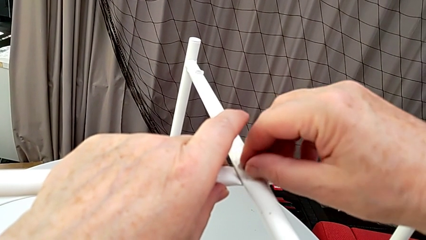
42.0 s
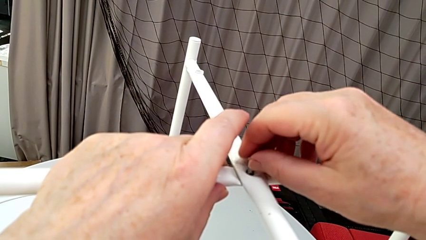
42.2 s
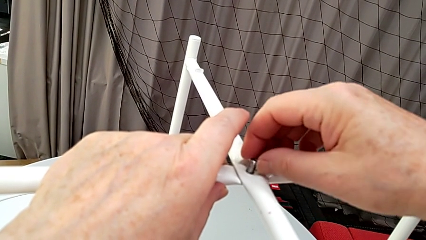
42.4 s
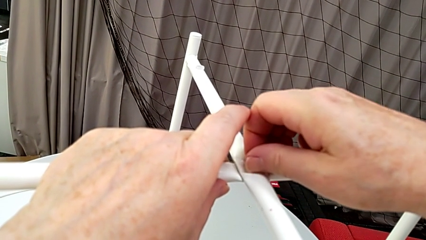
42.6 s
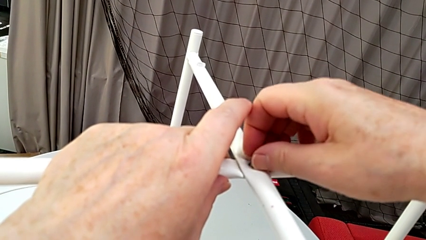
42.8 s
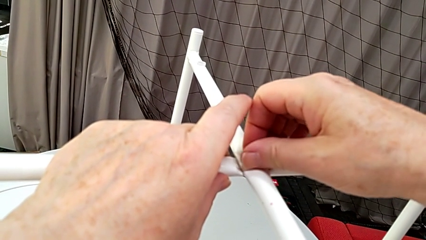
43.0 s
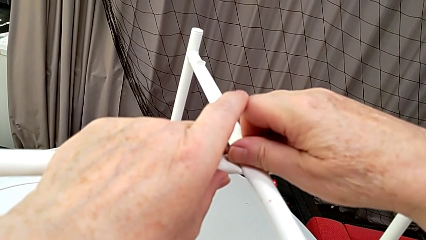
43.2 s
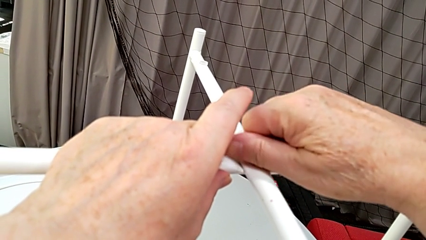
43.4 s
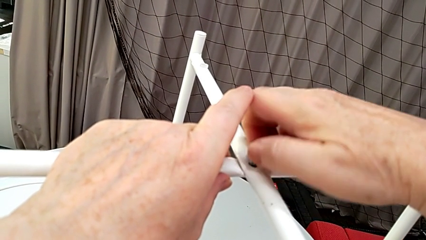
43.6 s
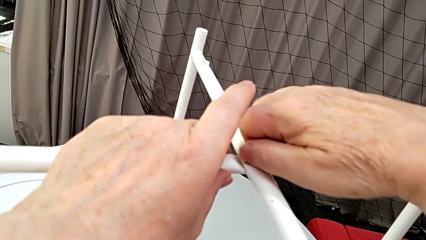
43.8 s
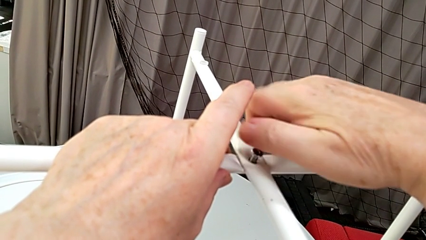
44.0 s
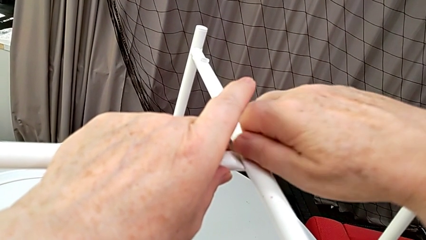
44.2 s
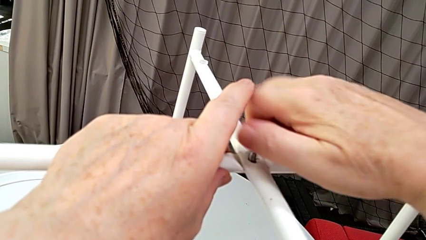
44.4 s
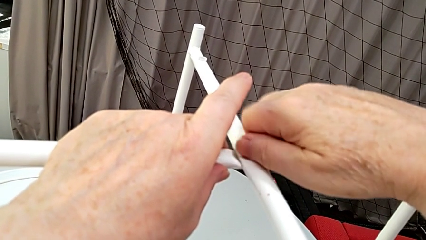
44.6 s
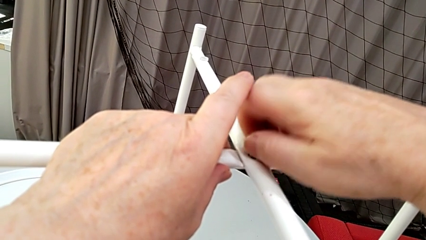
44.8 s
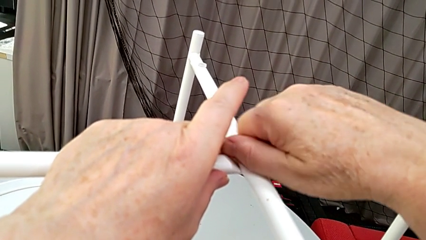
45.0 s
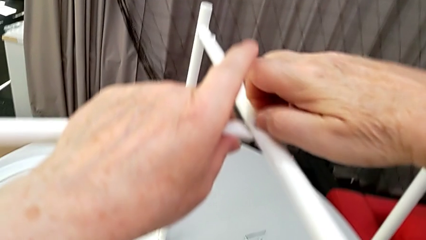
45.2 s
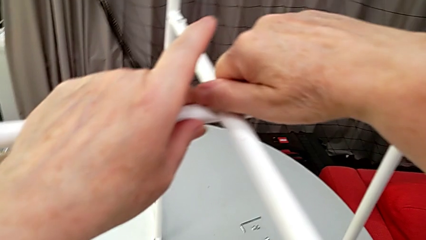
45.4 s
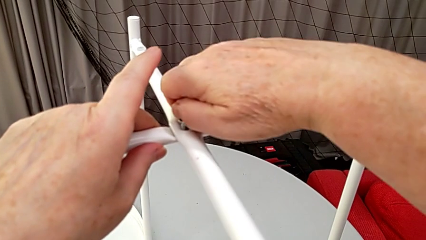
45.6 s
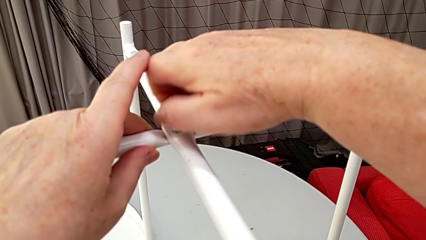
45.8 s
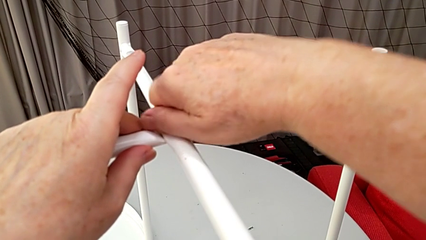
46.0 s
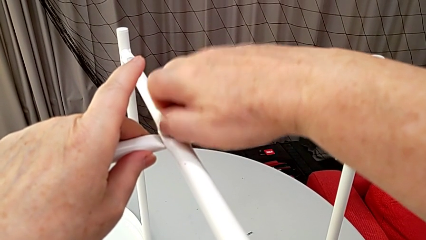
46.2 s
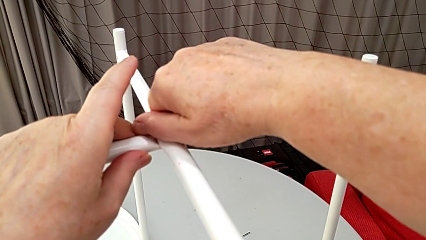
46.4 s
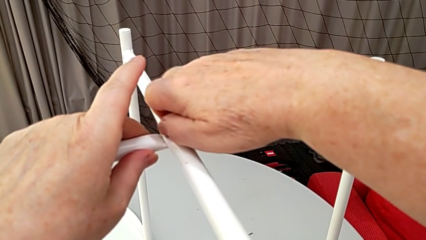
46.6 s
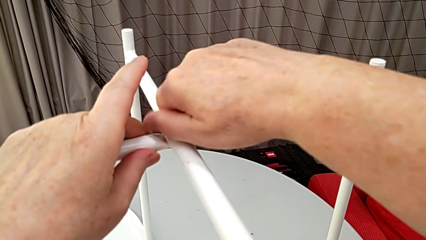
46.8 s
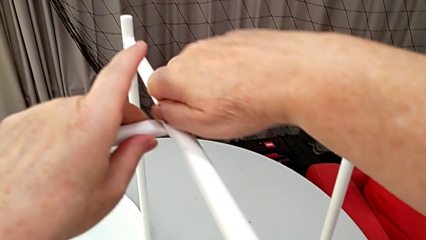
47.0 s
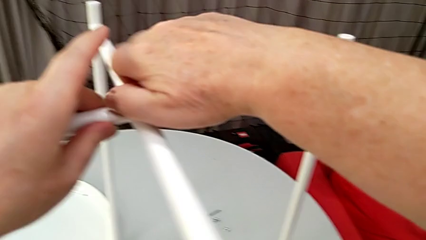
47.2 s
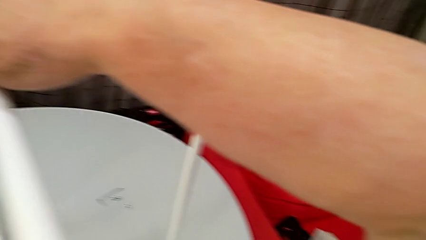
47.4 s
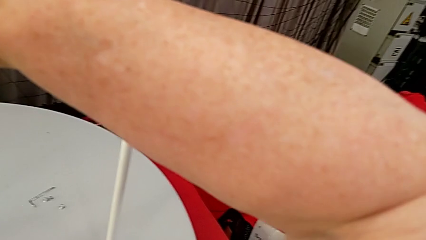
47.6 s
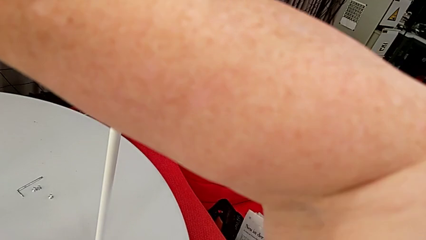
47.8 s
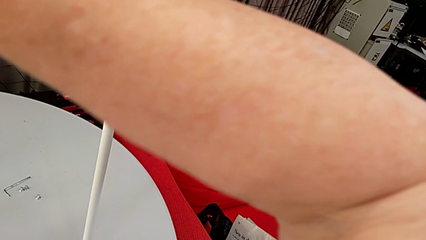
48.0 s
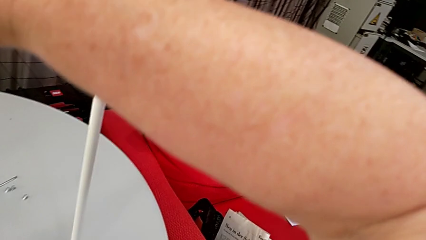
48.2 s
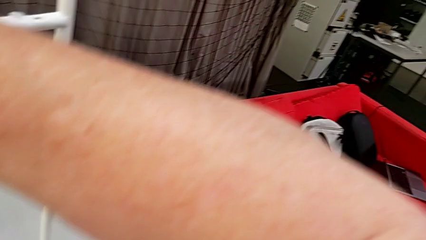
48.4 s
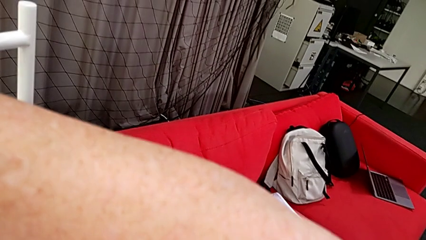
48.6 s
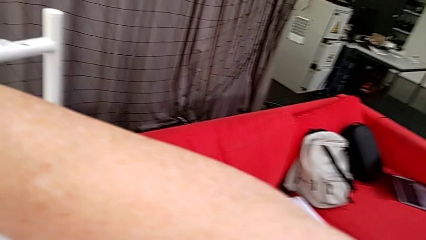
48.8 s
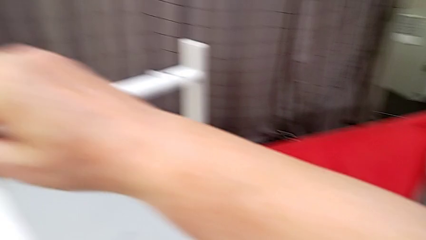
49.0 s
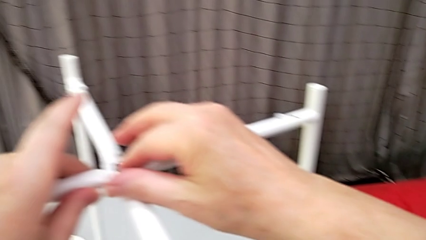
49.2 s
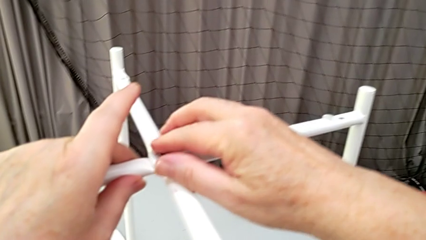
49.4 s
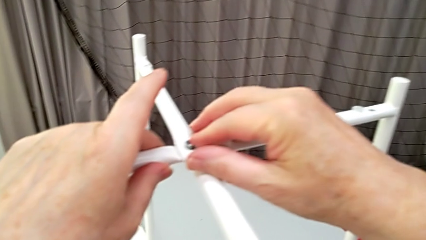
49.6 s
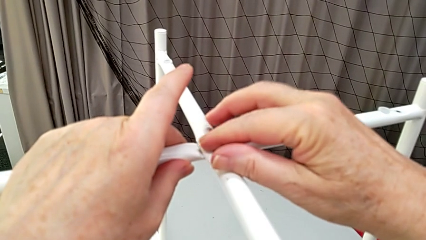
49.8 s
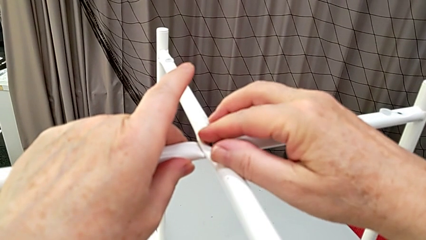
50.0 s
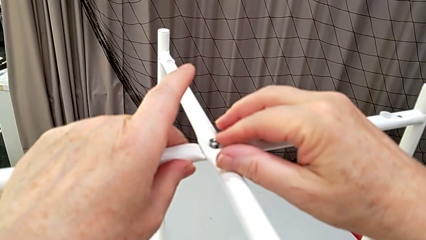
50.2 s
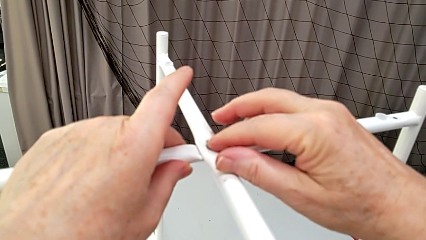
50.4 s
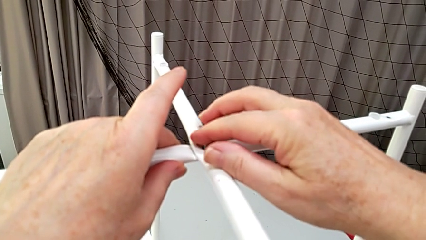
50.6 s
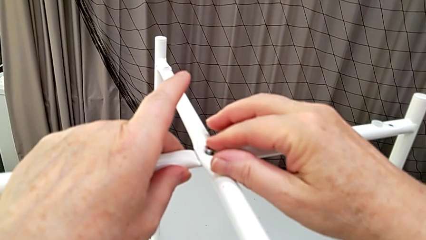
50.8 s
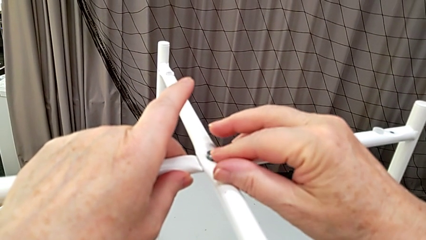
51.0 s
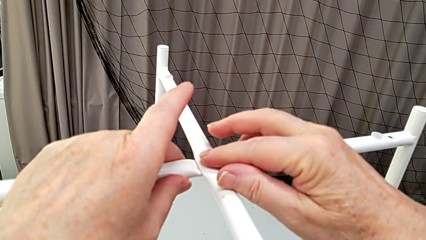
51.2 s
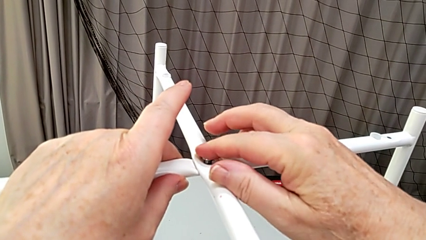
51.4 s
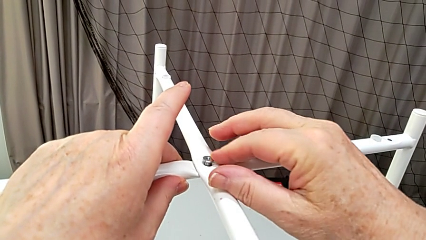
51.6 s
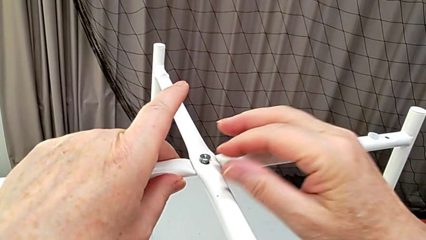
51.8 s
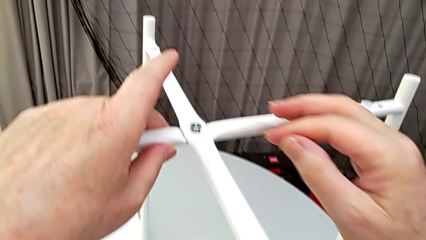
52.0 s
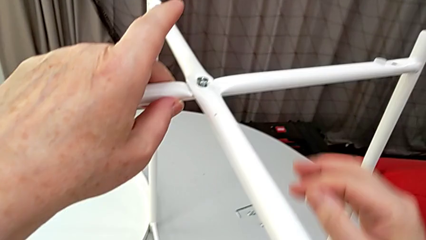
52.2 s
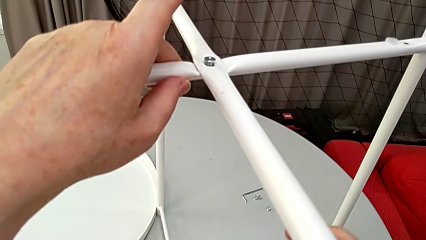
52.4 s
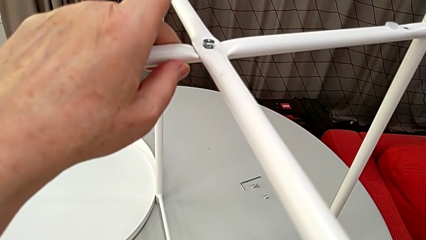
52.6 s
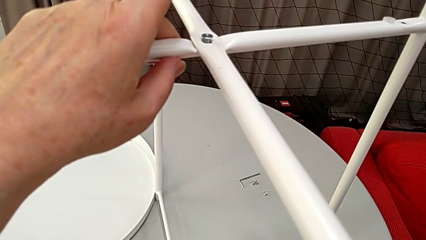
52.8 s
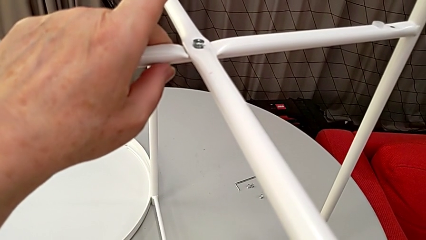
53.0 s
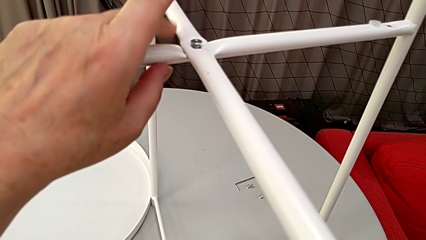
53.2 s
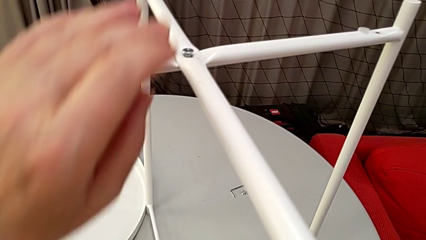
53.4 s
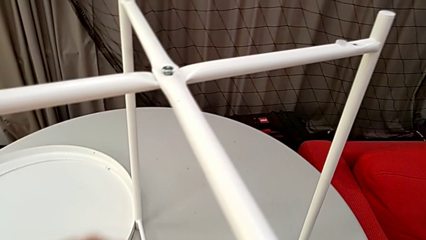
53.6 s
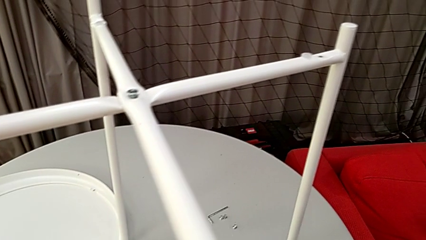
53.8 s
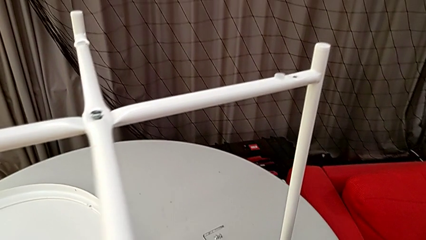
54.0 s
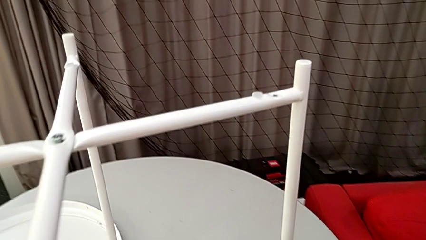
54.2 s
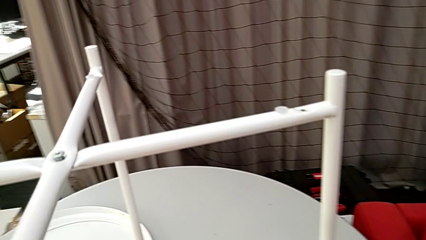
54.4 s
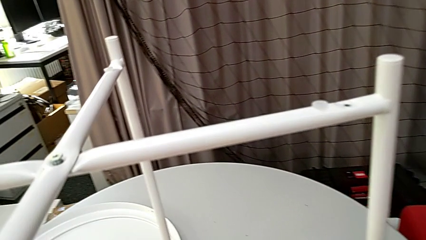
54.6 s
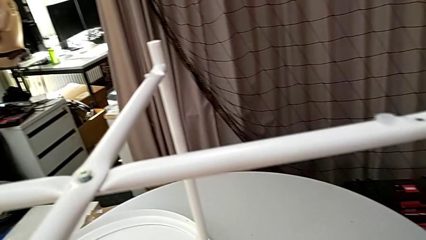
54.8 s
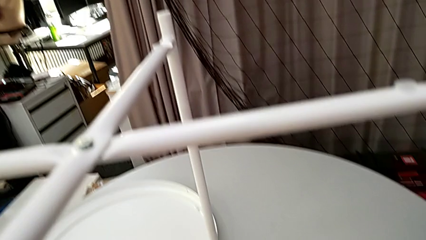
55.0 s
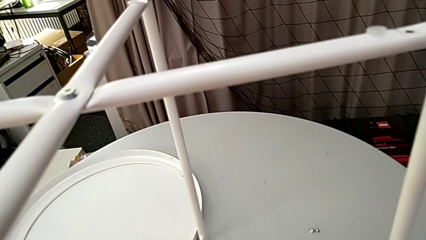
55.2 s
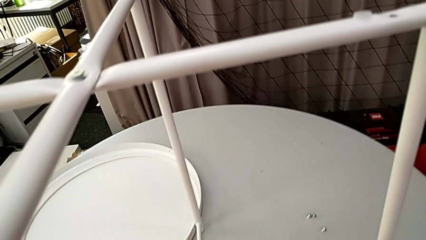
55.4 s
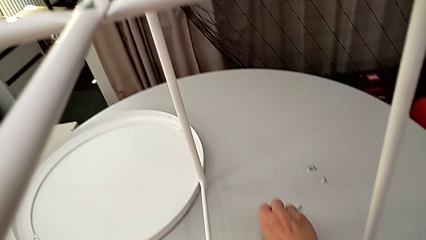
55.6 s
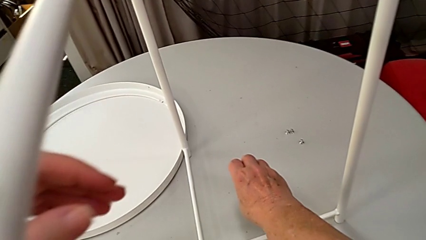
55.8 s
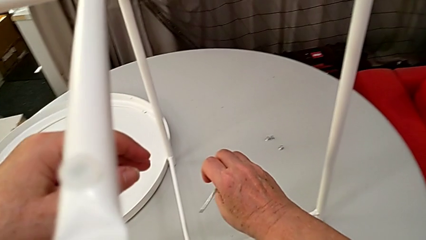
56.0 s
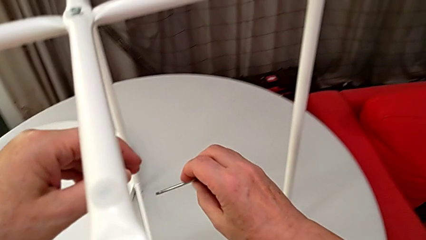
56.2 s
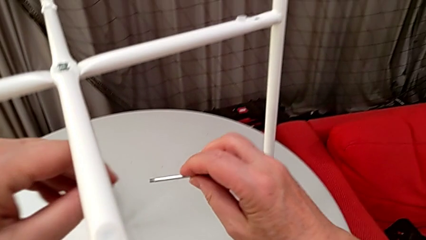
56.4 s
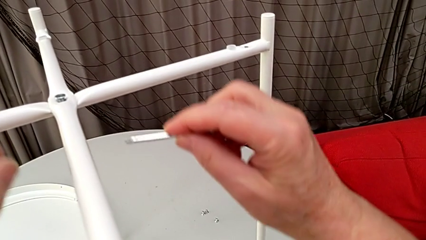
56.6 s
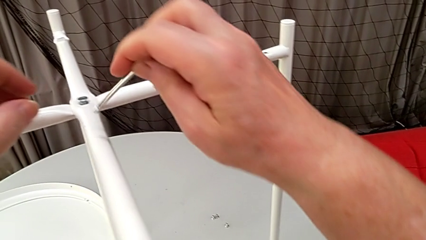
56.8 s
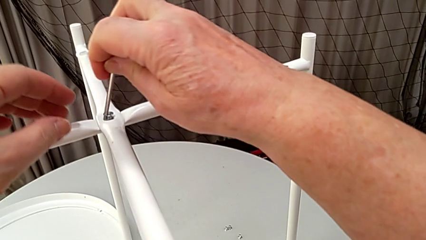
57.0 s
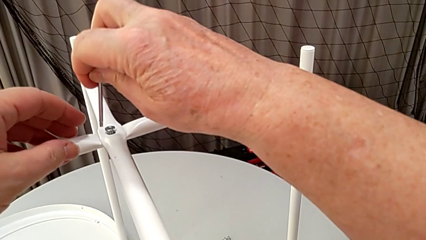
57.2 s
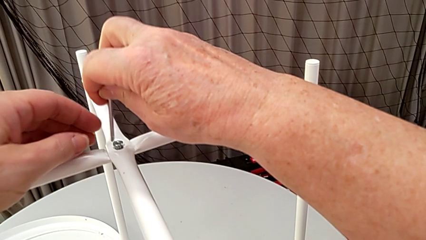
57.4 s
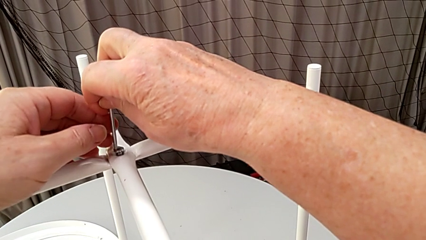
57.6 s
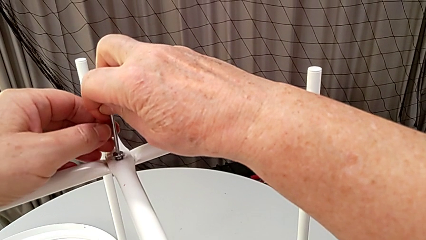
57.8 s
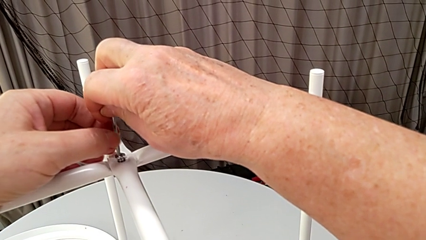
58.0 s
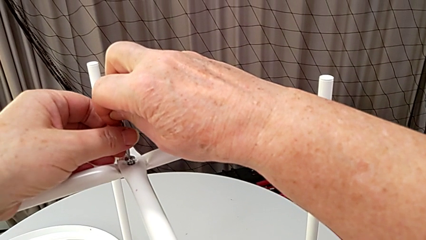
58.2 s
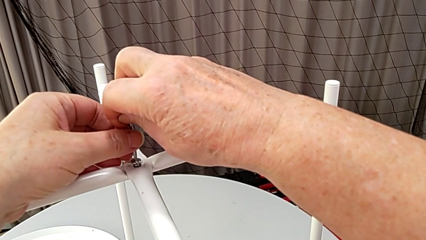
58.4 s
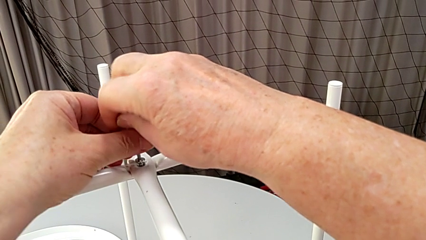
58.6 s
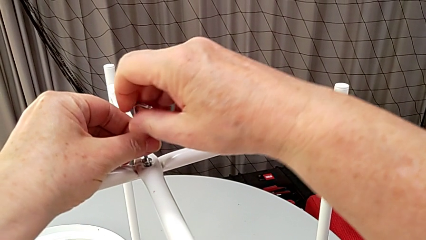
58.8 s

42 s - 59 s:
The camera wearer is screwing the screw into place. They screw the hex socket head, hold the leg, grab the Allen wrench and insert it.
